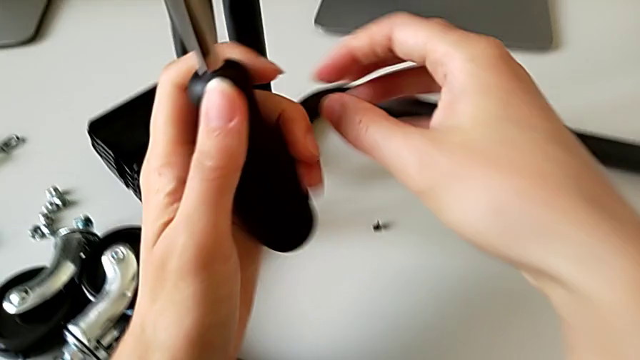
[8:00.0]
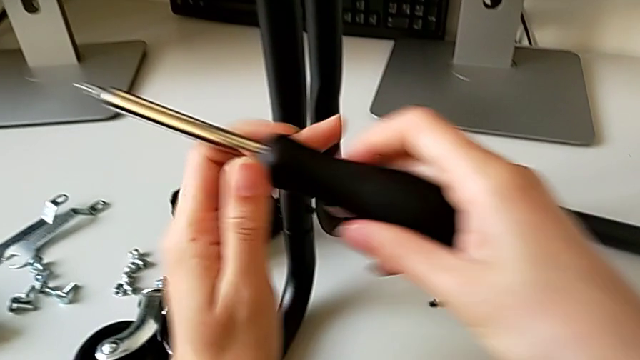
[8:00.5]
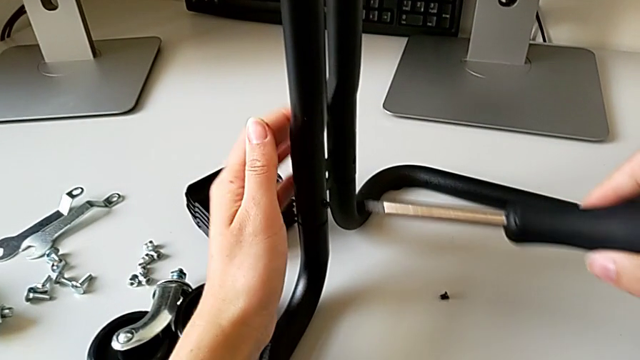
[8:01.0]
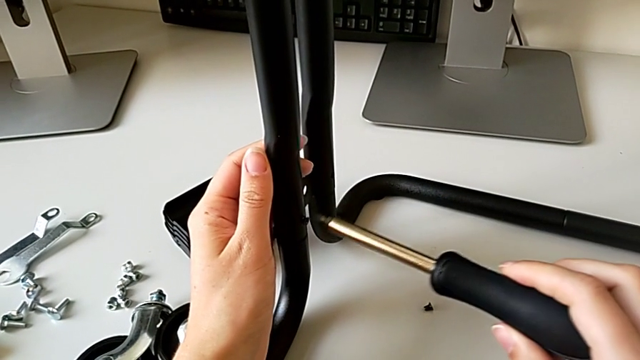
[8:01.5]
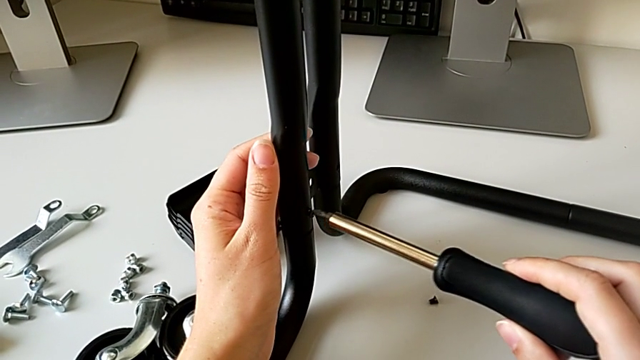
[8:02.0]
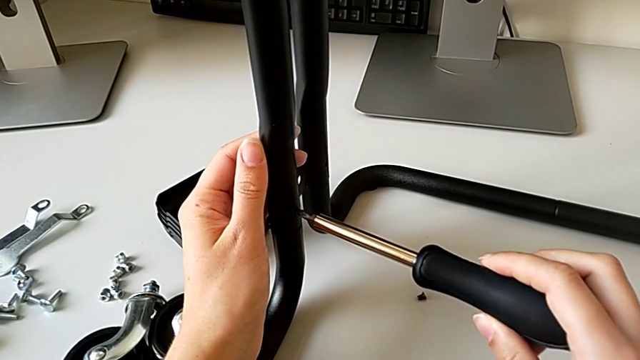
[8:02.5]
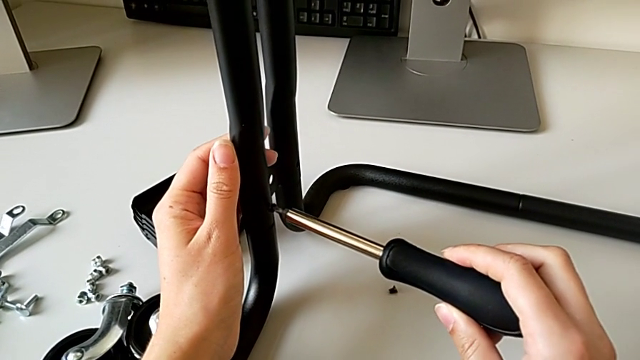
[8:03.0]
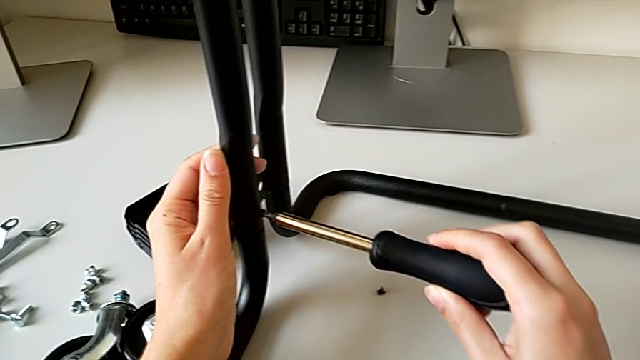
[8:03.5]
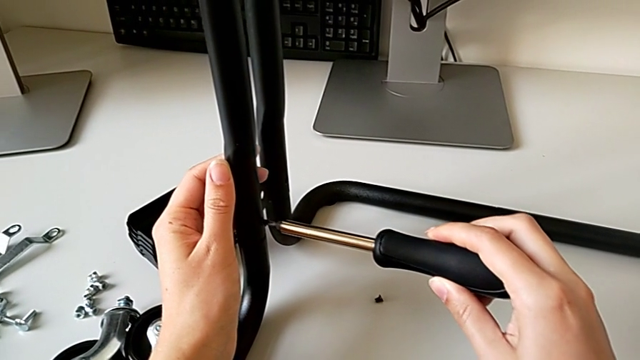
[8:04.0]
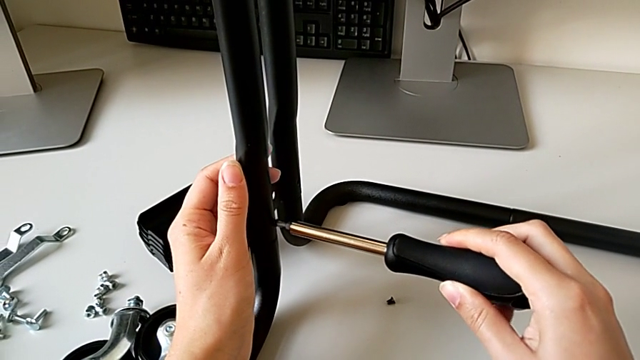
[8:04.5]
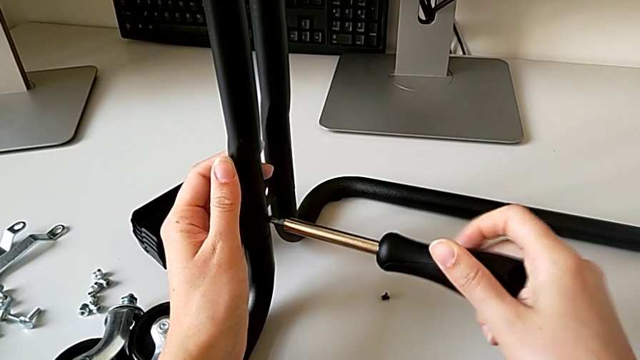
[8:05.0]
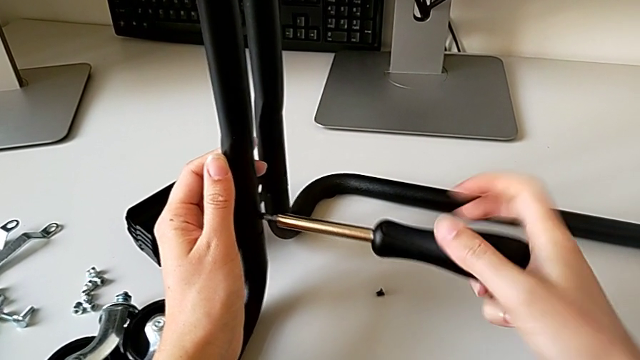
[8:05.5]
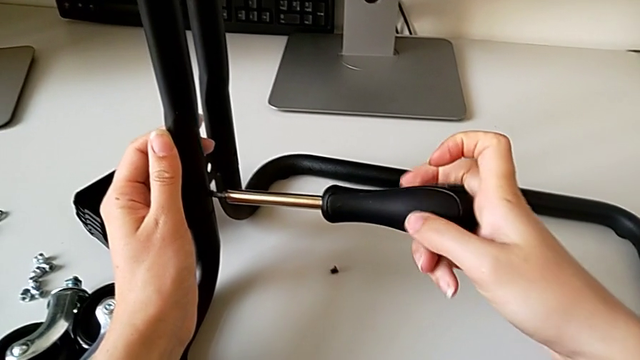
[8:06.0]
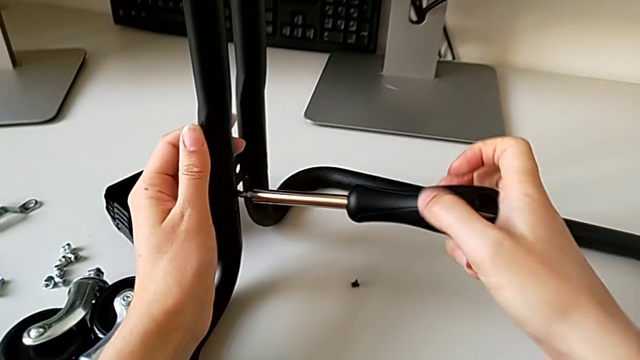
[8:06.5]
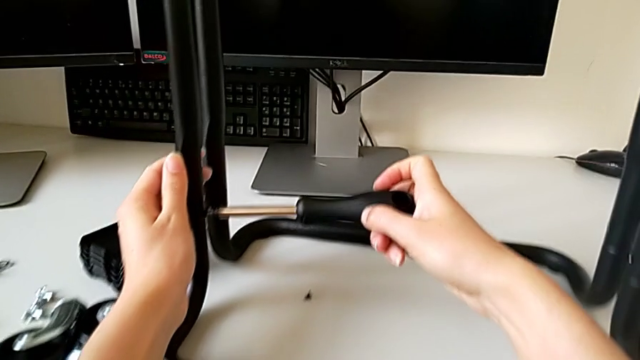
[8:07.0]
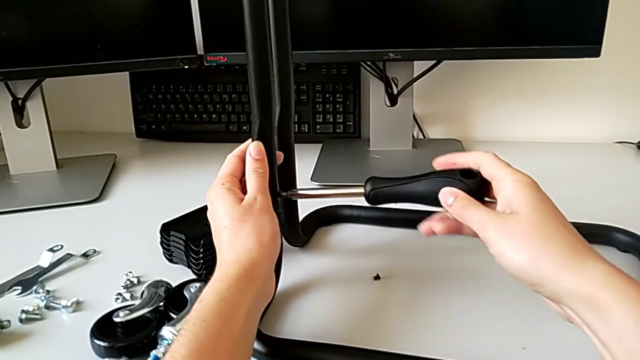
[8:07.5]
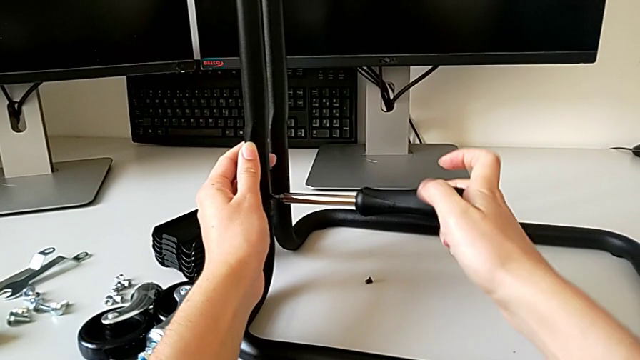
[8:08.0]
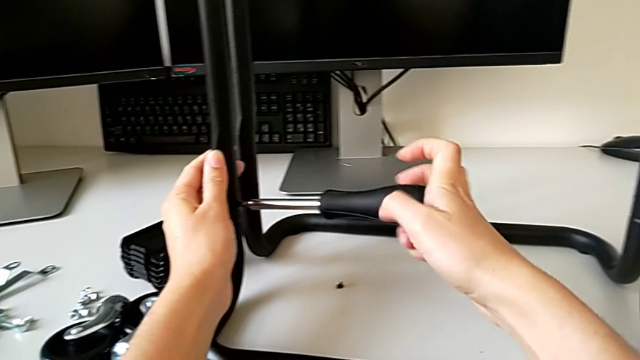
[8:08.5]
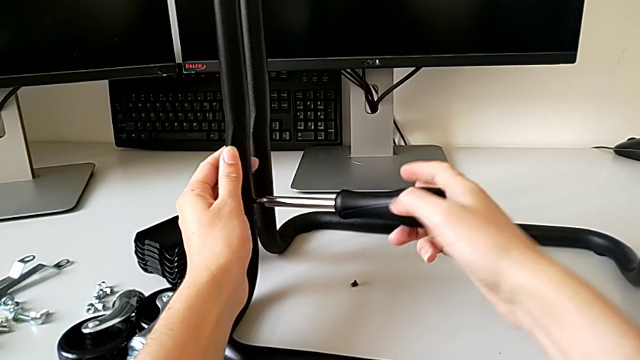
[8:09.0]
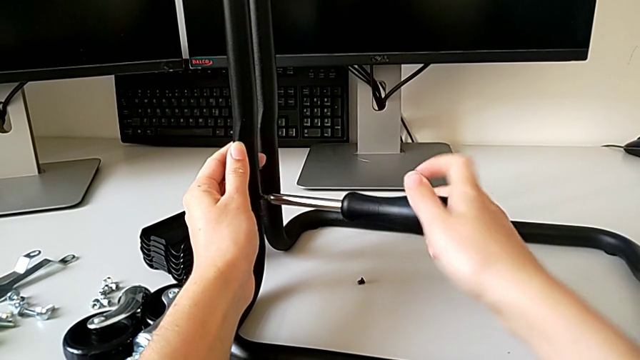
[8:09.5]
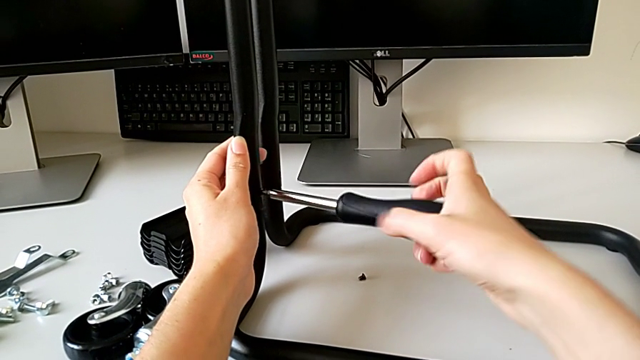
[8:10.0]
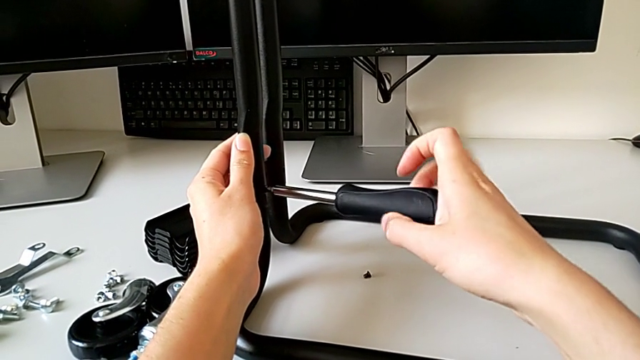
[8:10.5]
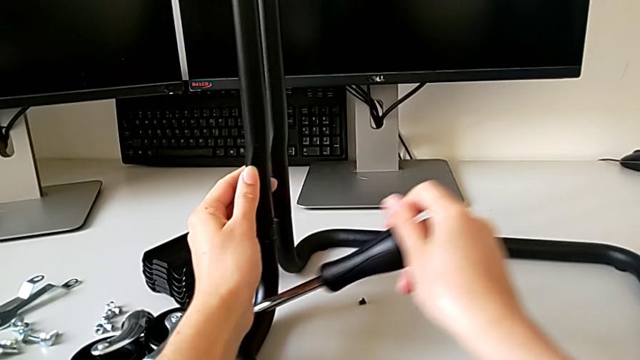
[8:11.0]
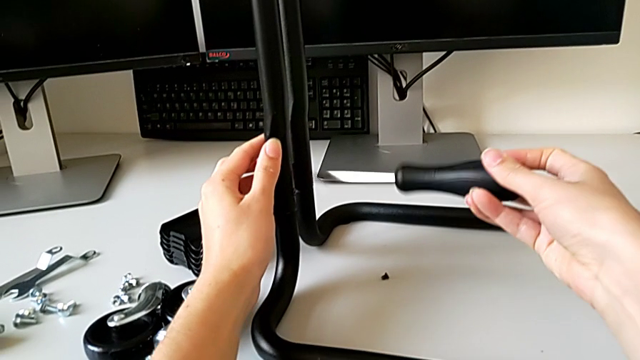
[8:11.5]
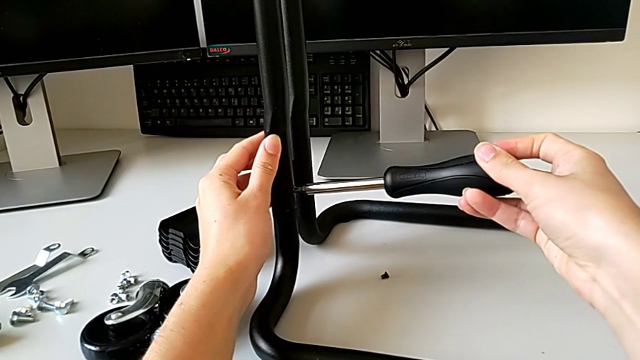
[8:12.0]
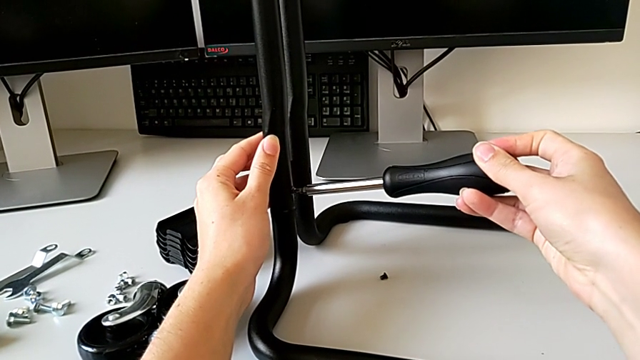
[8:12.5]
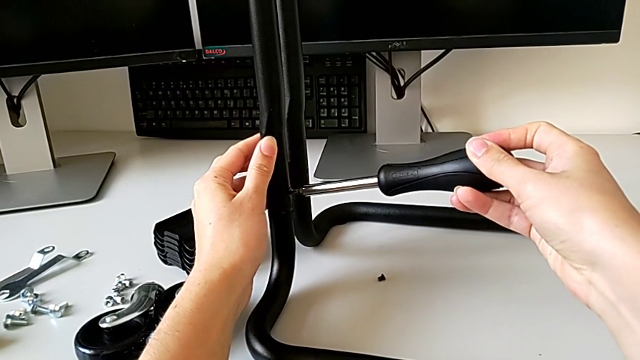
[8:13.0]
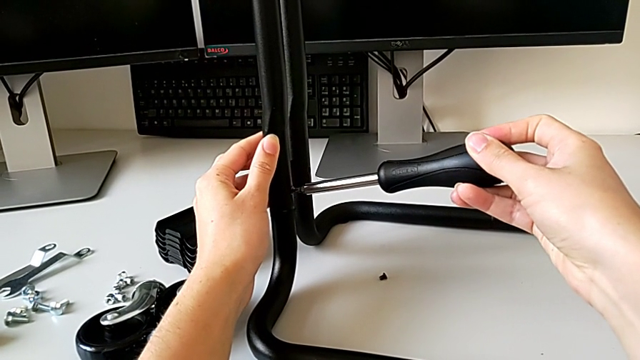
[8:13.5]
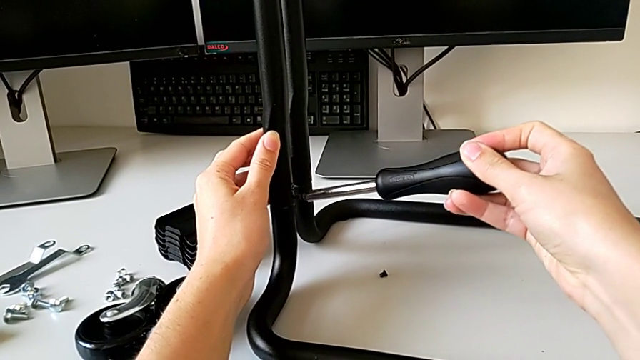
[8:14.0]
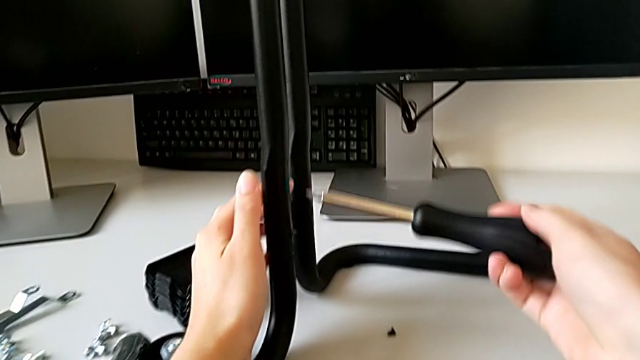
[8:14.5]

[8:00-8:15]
The camera wearer is assembling the frame. They align the screwdriver and screw the third screw.

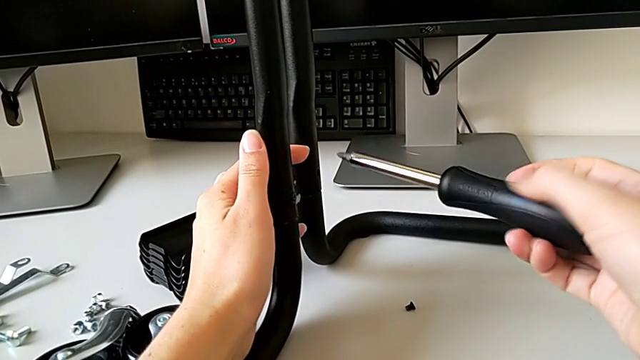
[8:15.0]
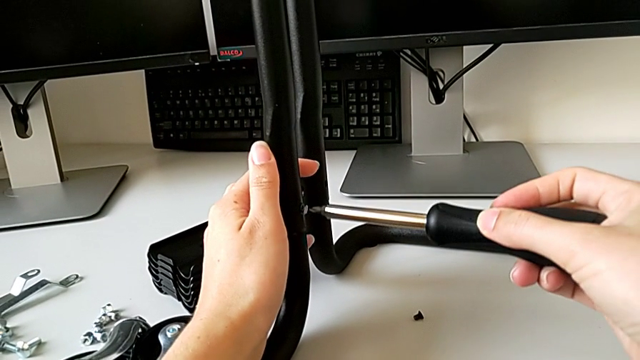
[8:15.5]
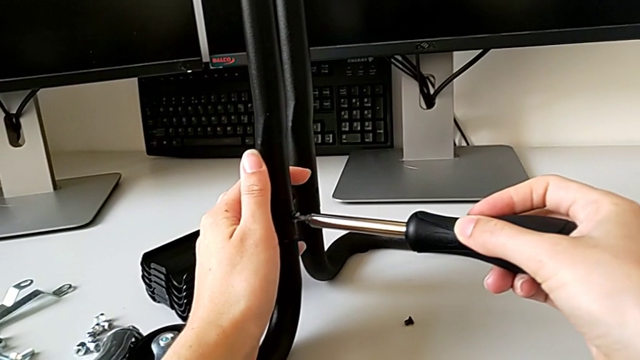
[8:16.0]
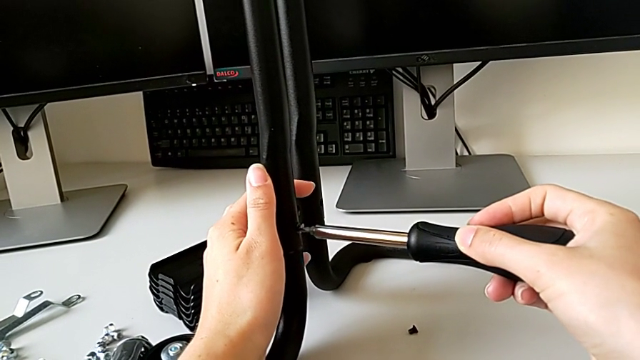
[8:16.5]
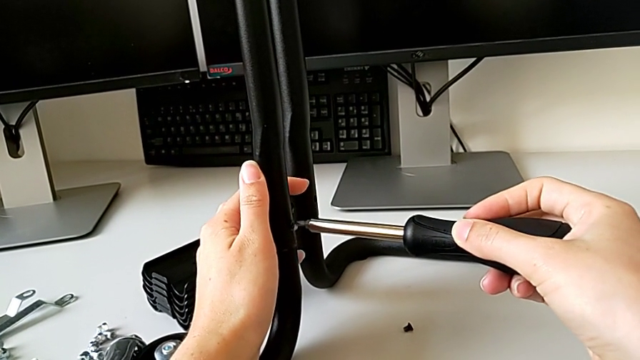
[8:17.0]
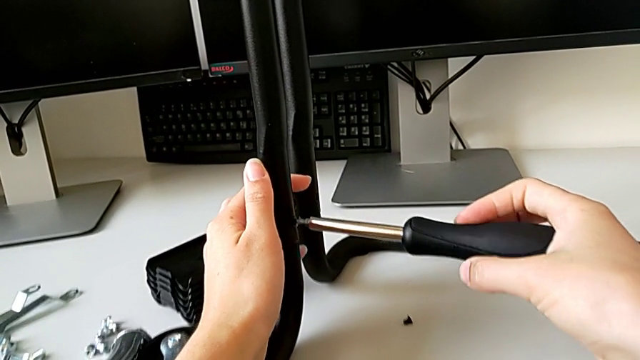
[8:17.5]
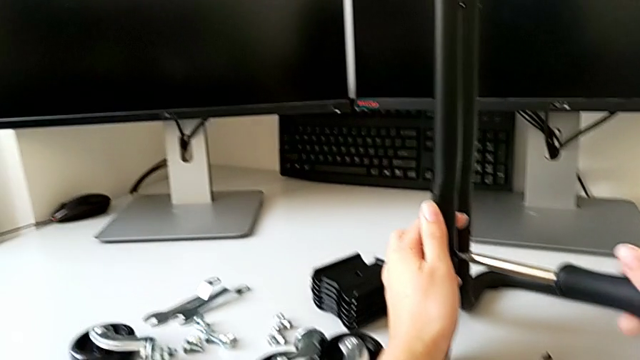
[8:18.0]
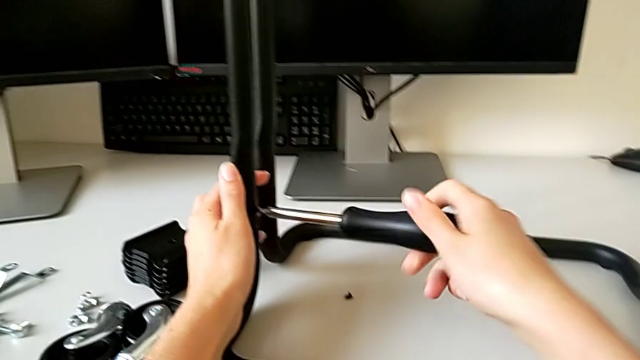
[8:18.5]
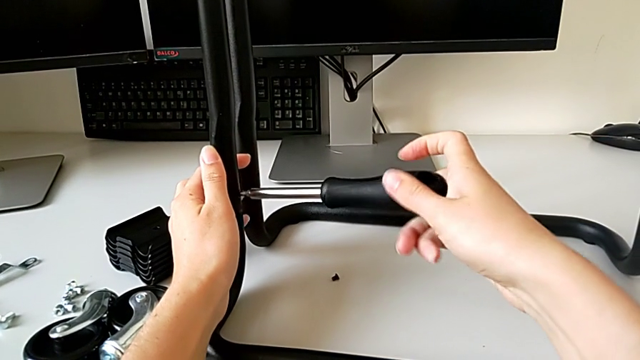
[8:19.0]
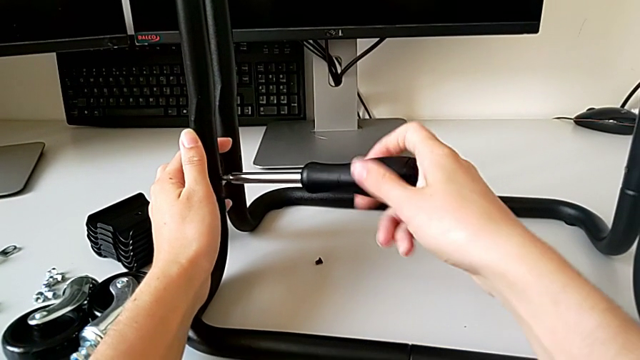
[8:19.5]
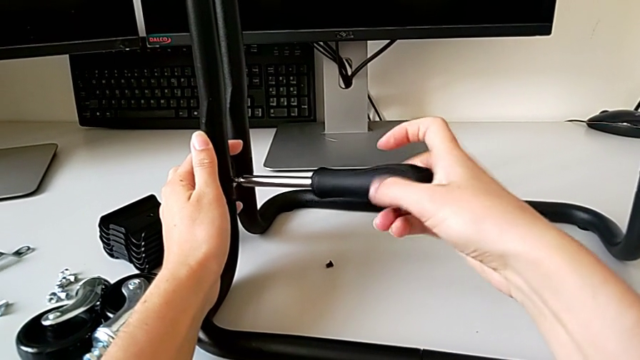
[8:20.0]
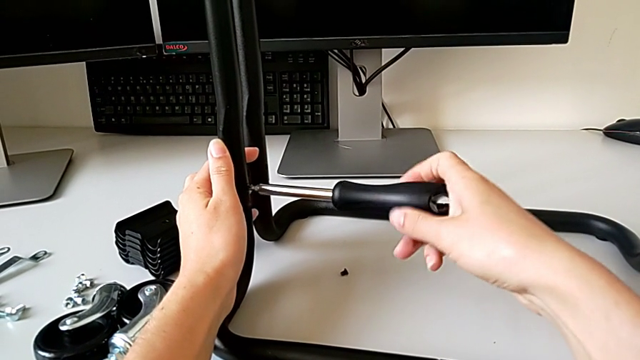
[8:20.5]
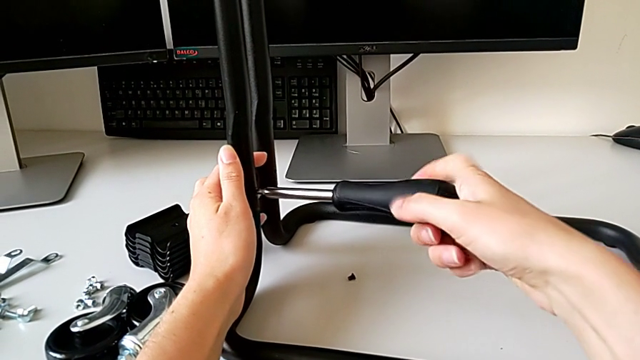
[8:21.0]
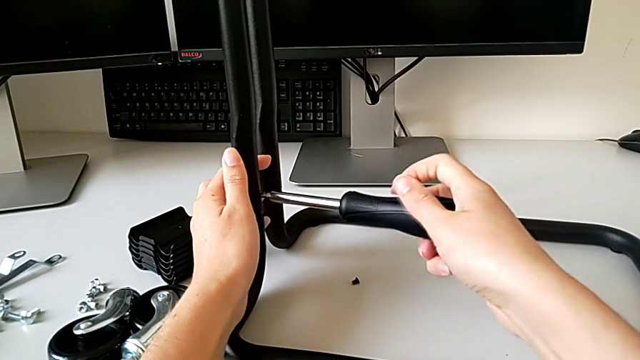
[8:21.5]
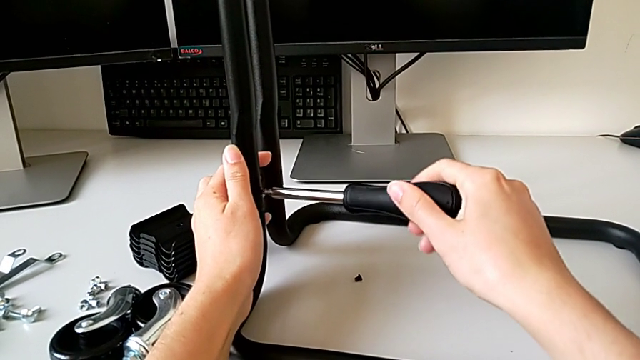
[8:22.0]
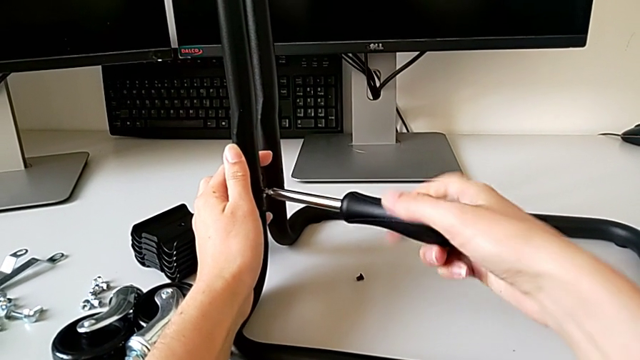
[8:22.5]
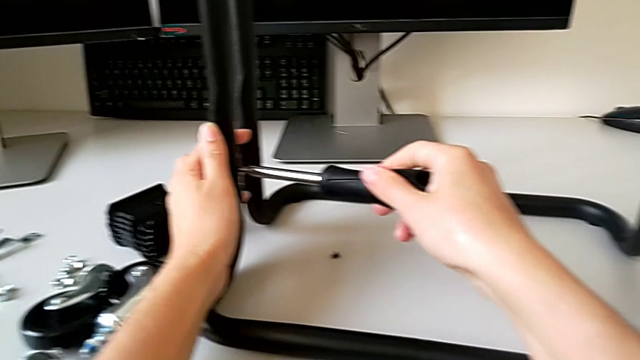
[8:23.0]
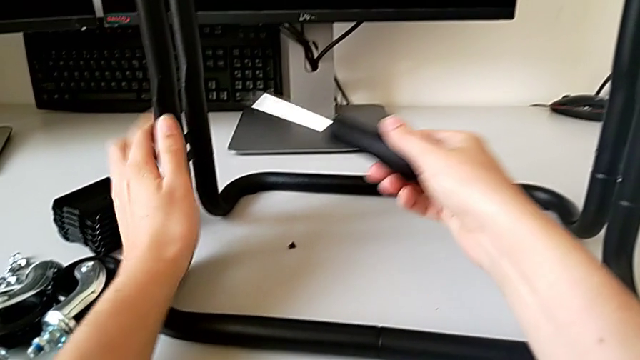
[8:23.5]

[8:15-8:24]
The camera wearer is assembling the frame. They align the screwdriver and screw the third screw.
